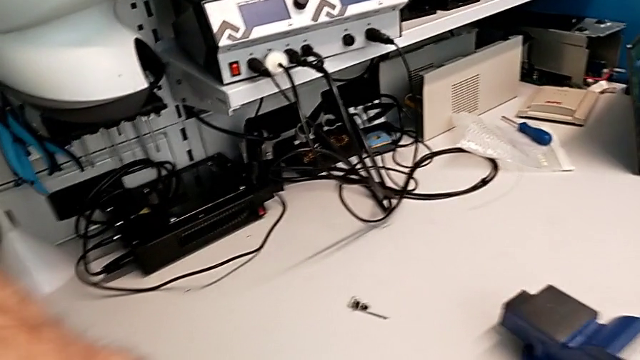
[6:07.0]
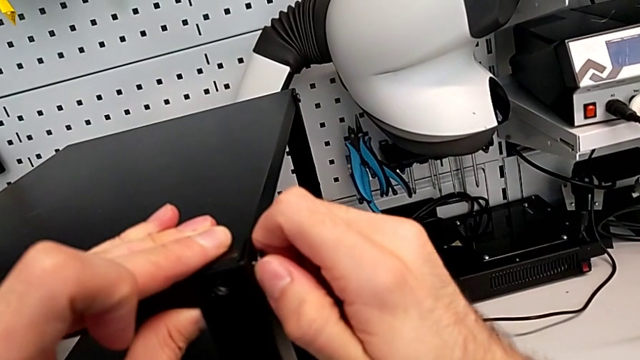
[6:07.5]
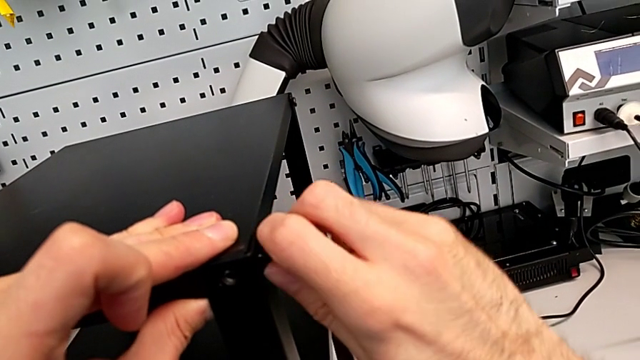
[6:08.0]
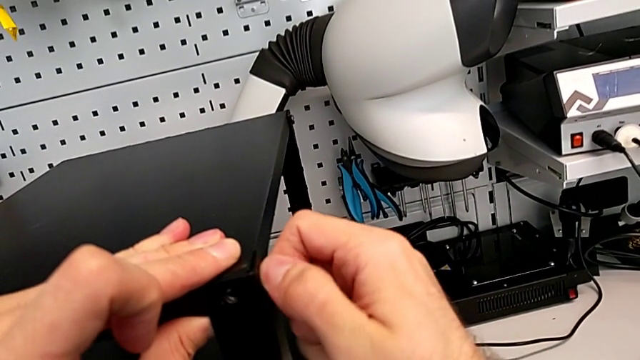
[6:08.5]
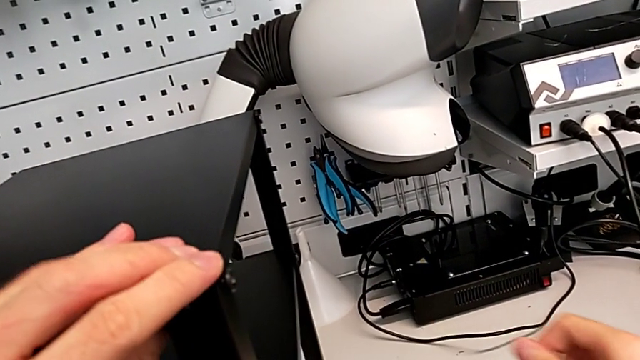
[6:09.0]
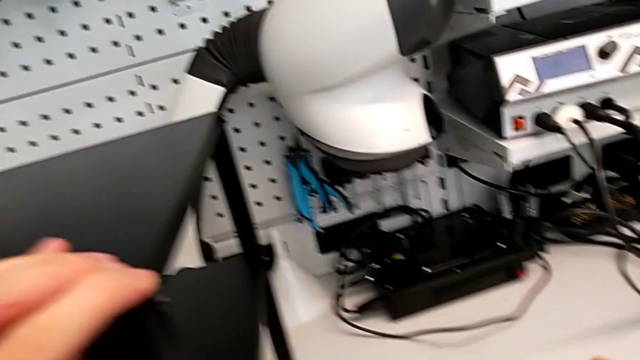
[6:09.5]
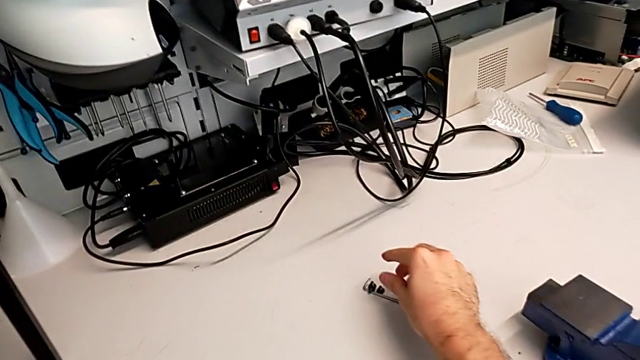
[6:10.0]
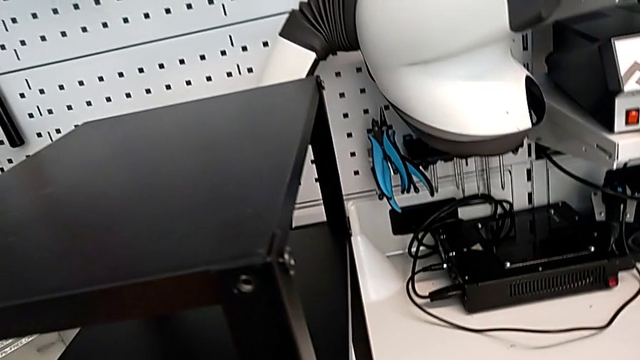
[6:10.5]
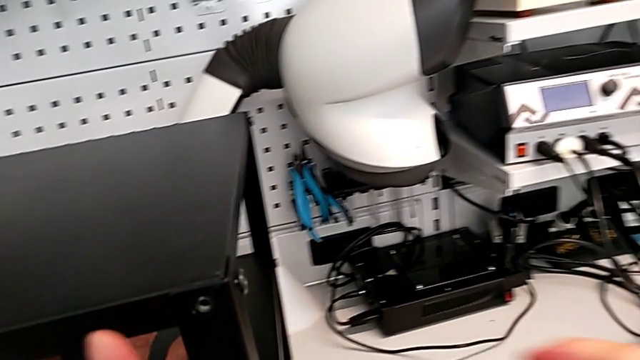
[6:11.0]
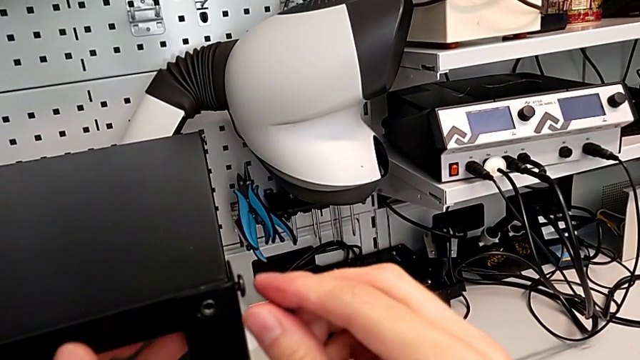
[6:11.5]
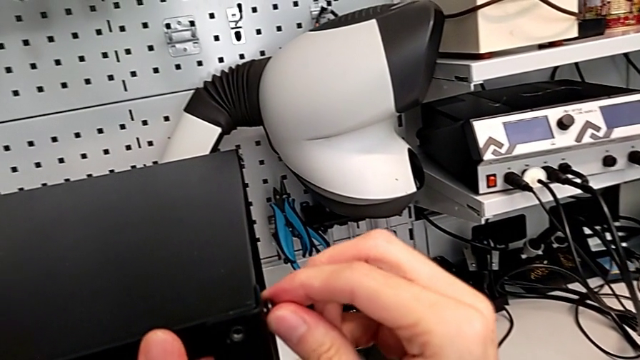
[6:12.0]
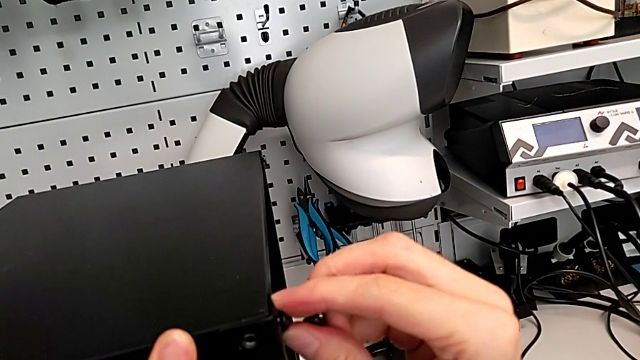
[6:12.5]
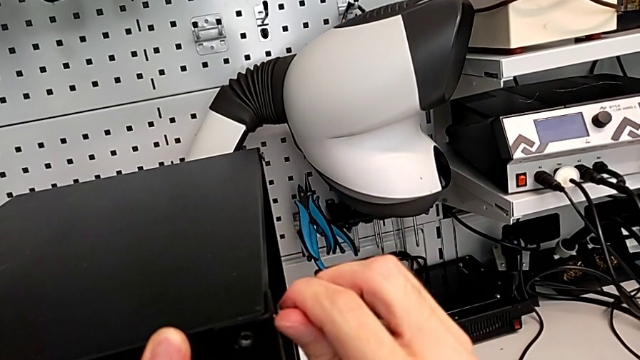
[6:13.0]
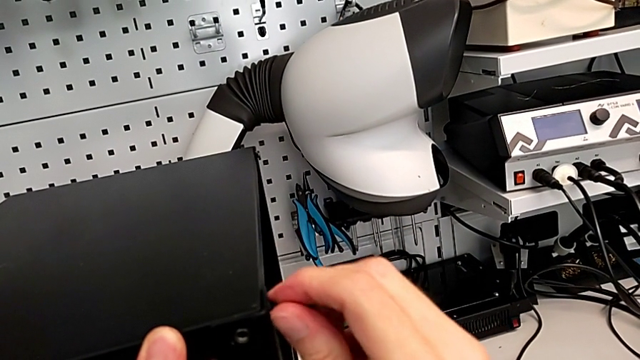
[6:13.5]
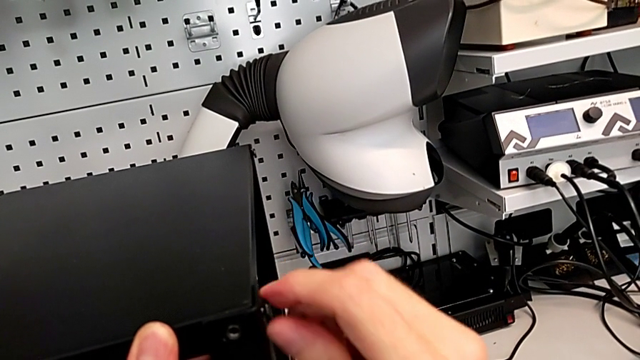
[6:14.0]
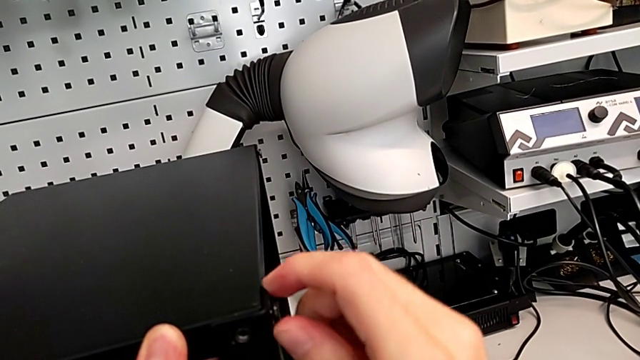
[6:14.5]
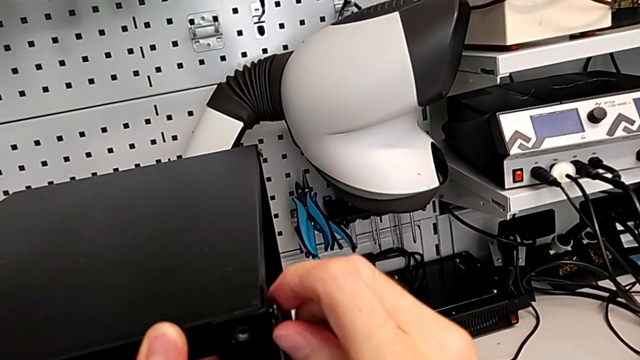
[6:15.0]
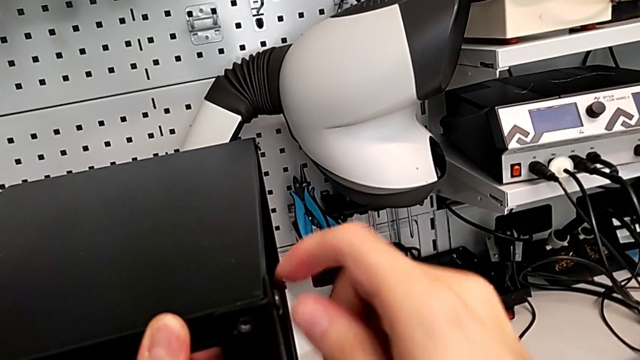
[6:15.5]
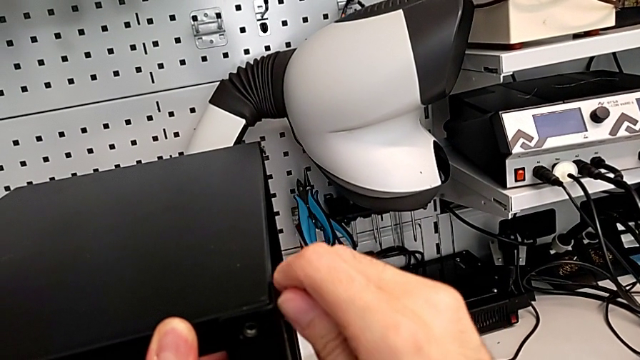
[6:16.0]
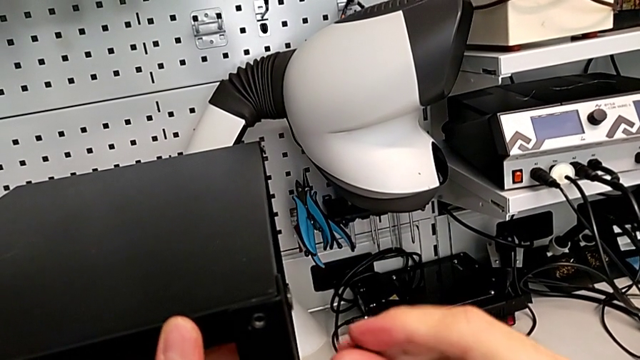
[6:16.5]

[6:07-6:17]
The camera wearer is screwing the hex socket heads into the leg and the top of the table. They screw the hex socket head, grab it and screw it.

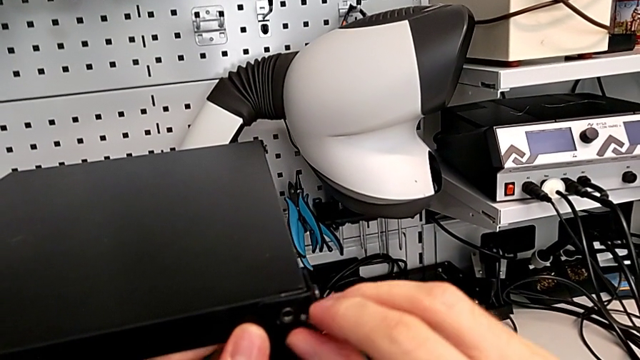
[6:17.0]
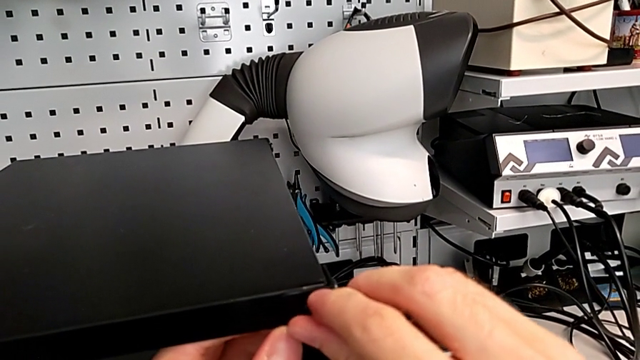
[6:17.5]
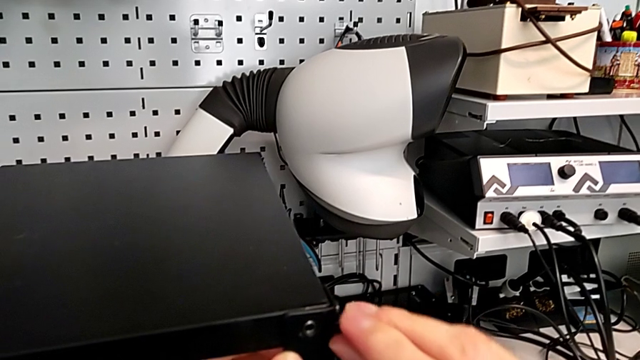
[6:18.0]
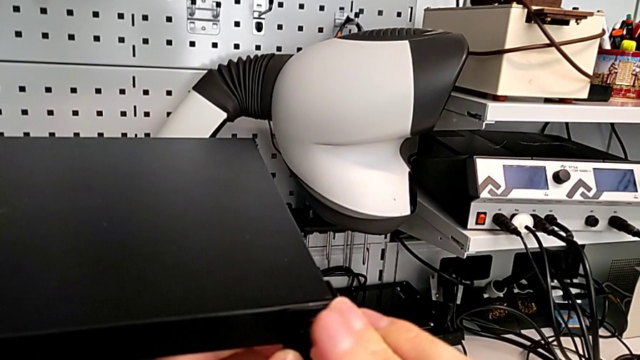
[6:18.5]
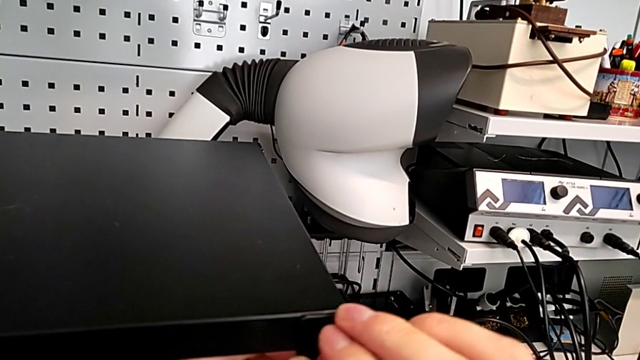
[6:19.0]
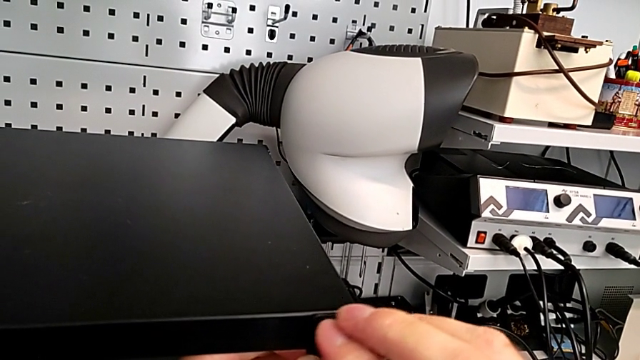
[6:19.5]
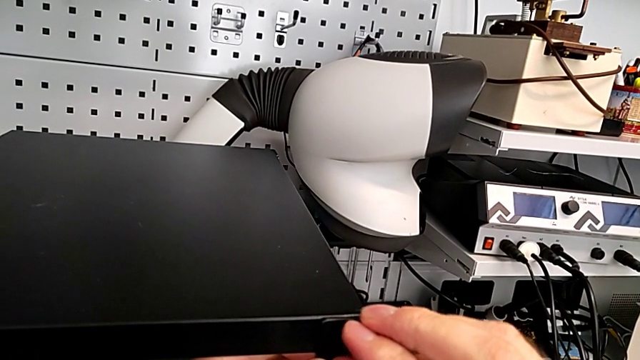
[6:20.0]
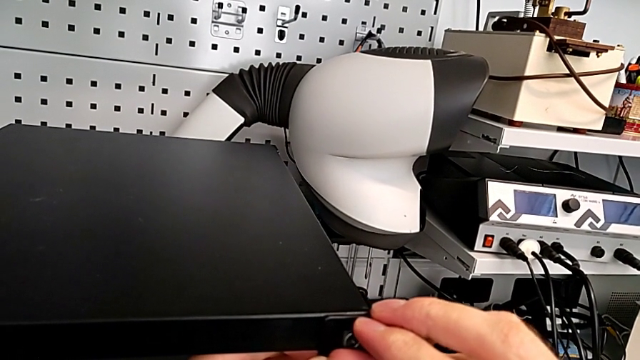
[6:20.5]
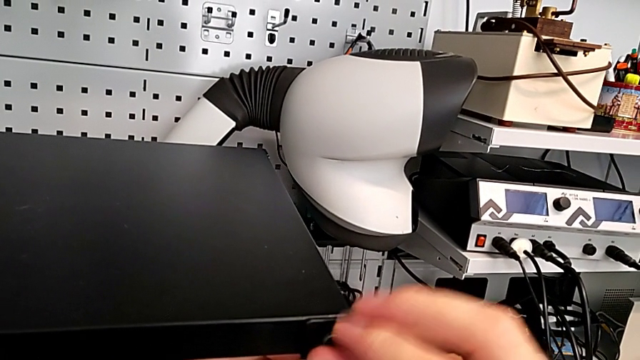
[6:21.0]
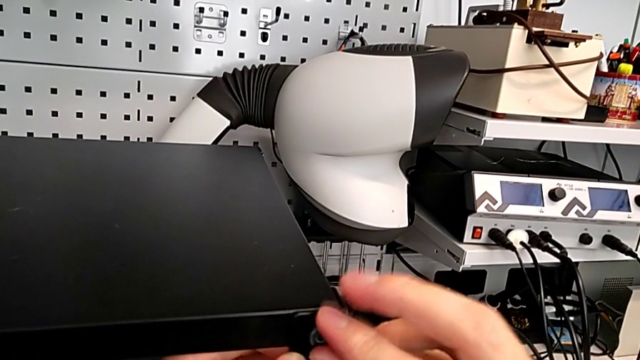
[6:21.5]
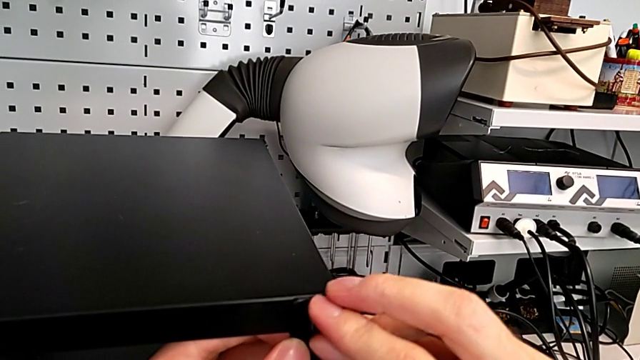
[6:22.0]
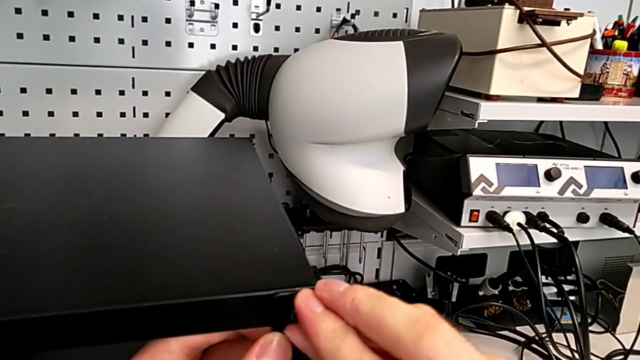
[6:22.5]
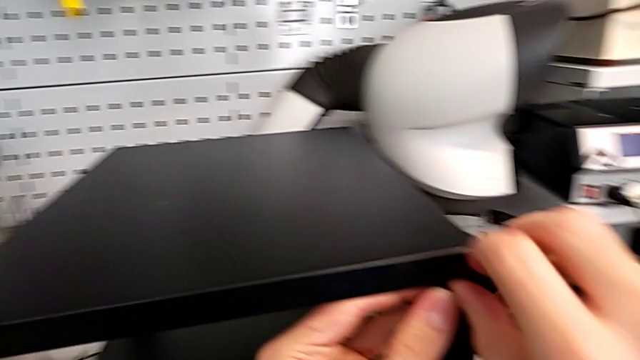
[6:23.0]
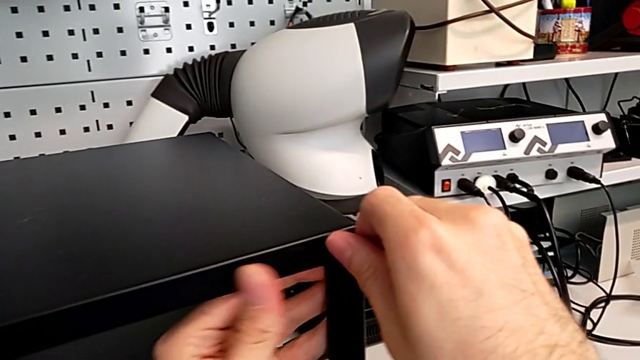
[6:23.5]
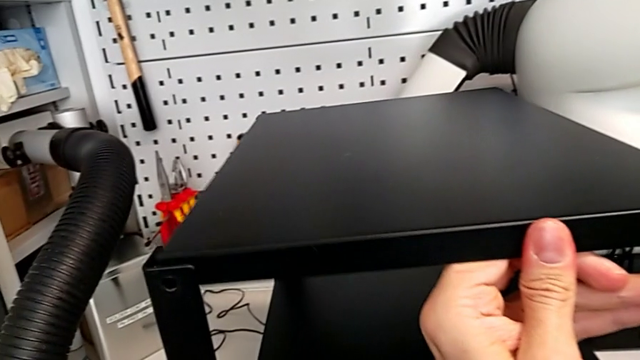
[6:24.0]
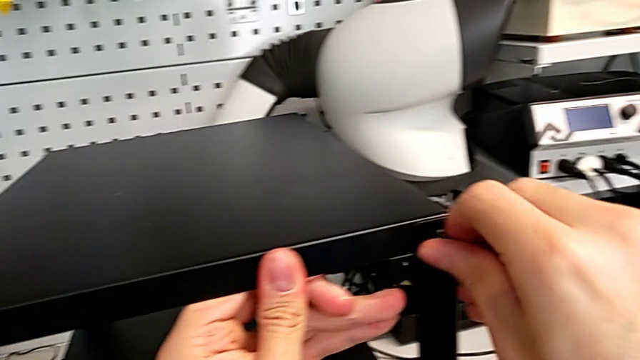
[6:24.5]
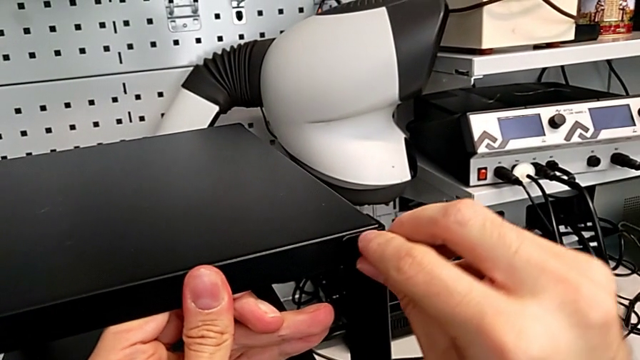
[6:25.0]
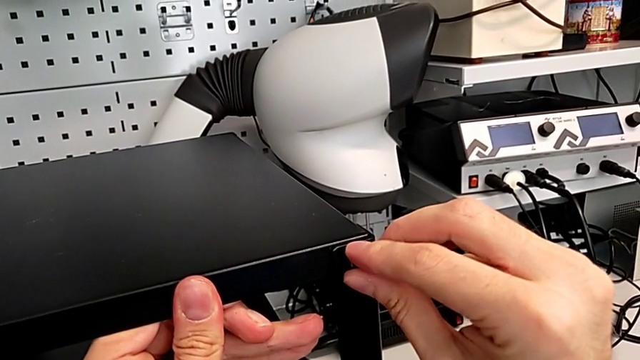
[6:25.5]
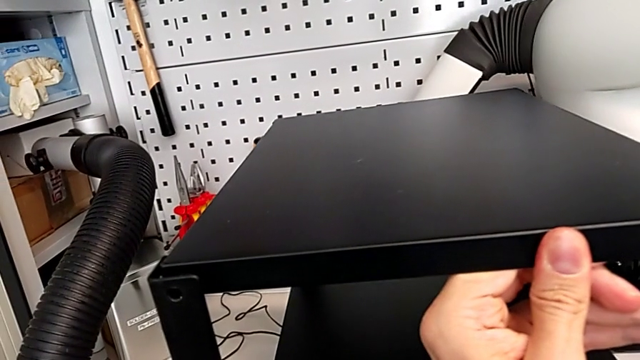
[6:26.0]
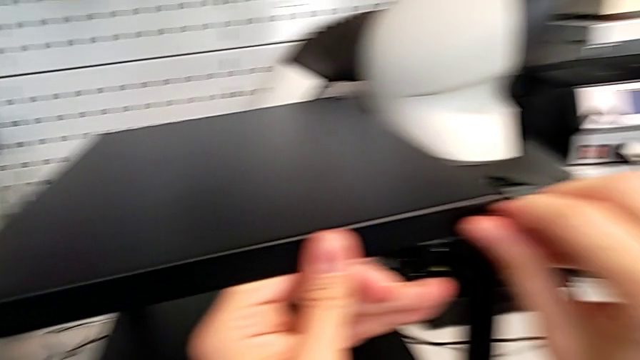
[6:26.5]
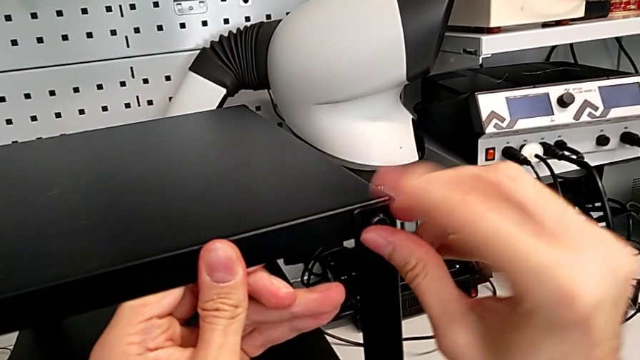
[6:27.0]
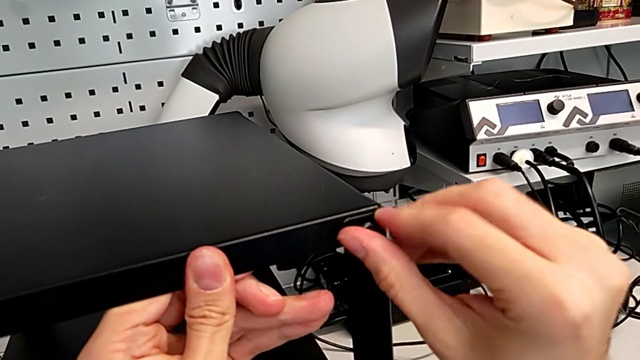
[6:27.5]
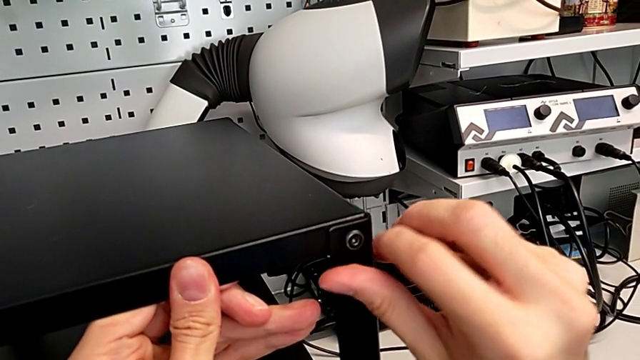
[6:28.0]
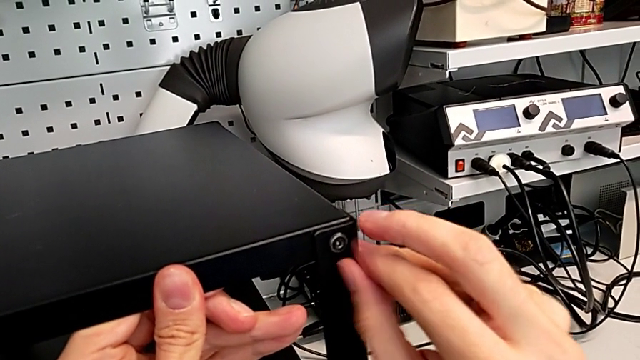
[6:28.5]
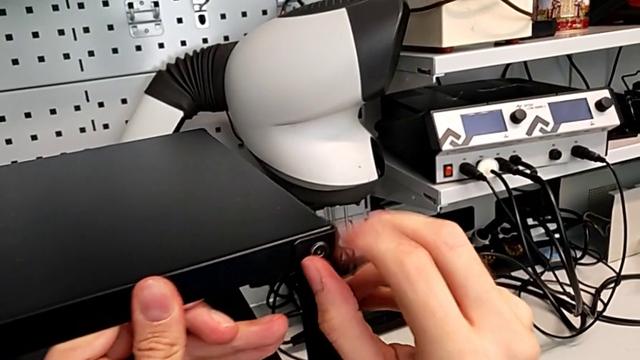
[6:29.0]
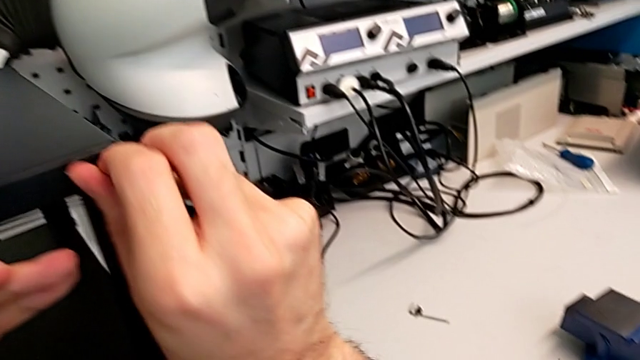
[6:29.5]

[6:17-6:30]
The camera wearer is screwing the hex socket heads into the leg and the top of the table. They insert the hex socket head and screw it.
